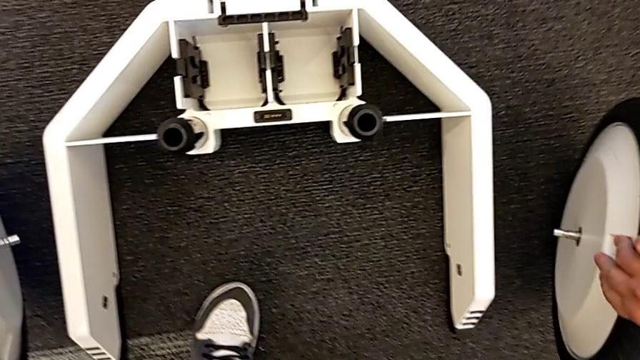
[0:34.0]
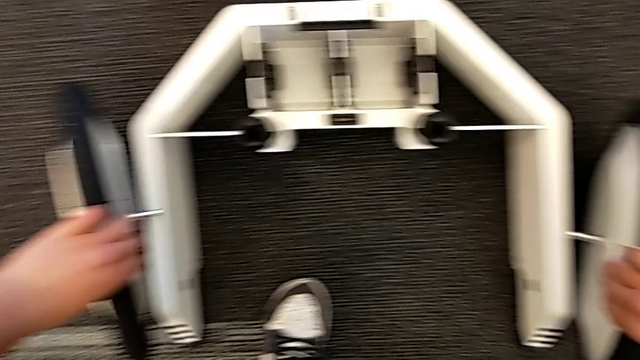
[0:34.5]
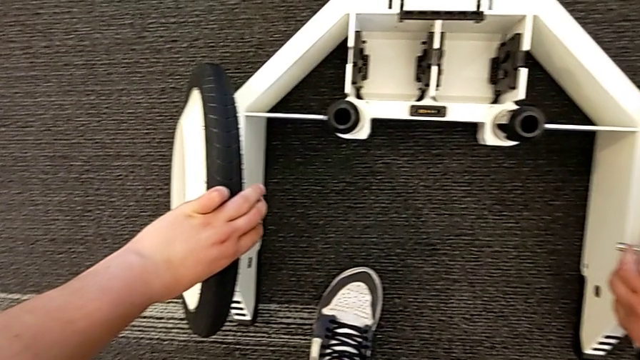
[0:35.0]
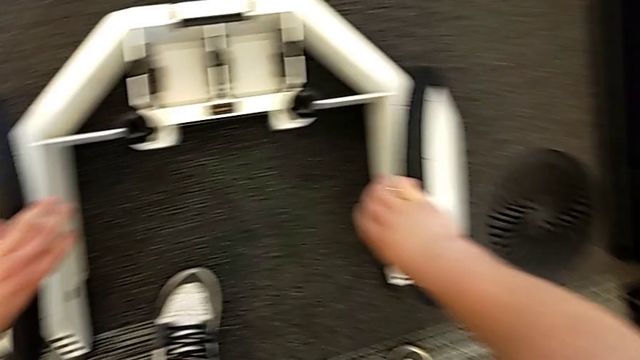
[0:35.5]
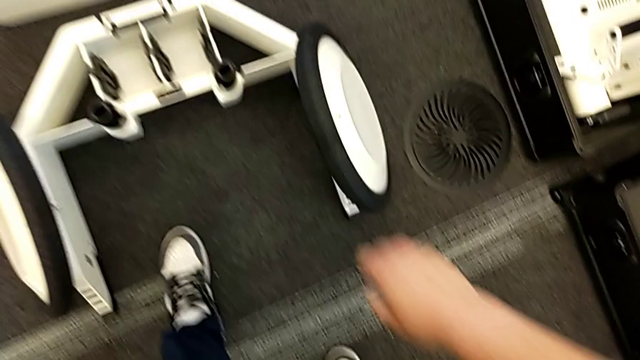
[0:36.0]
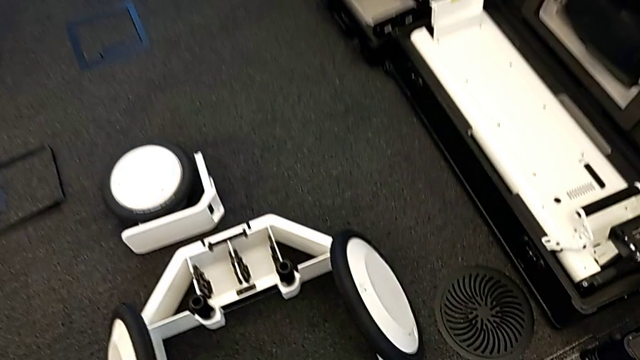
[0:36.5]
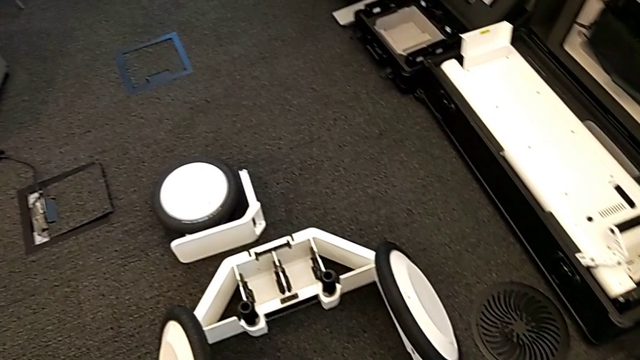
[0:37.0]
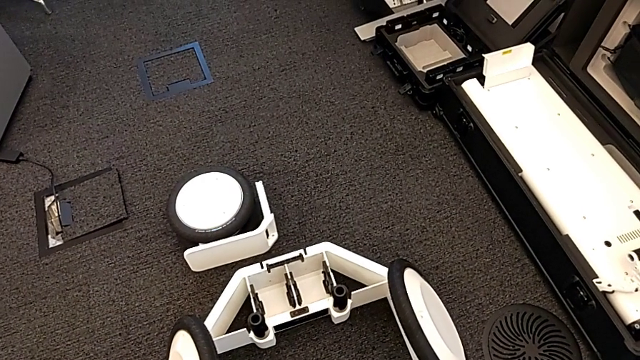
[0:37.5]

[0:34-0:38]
The camera wearer is picking up the base and wheels from the box. They place the wheel.

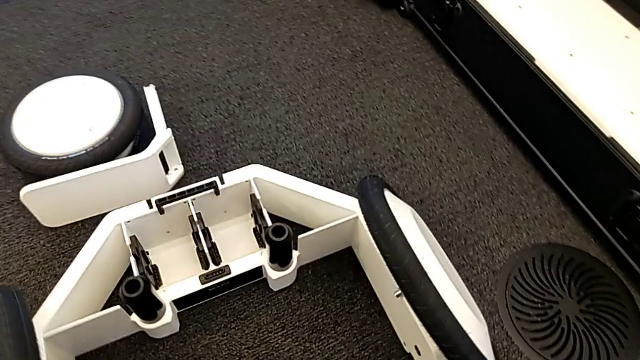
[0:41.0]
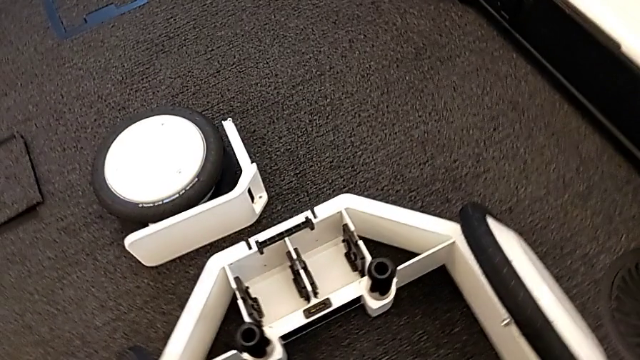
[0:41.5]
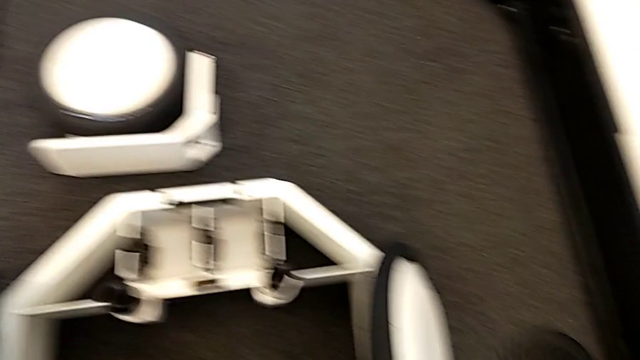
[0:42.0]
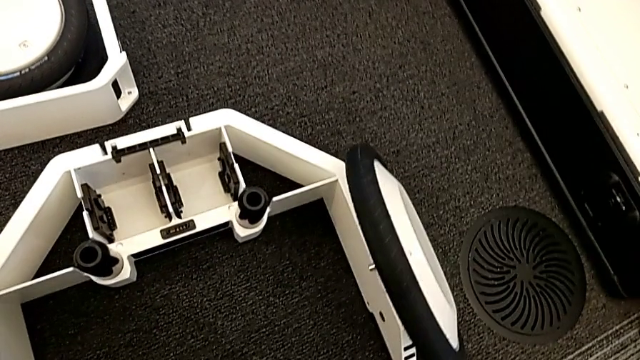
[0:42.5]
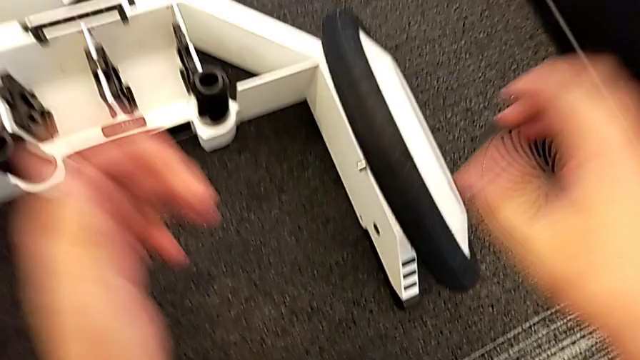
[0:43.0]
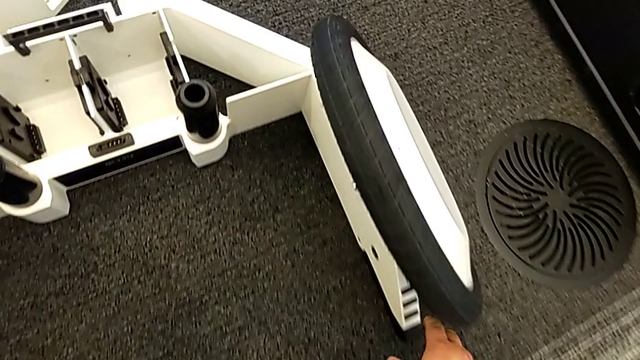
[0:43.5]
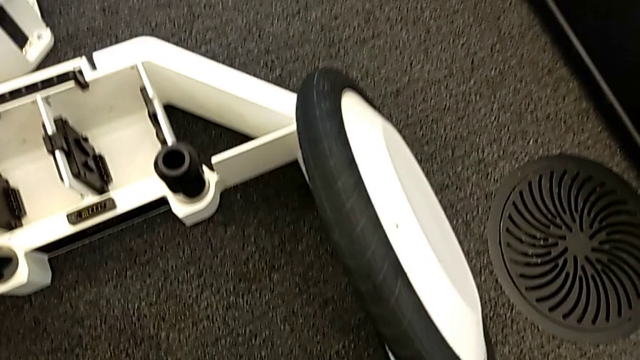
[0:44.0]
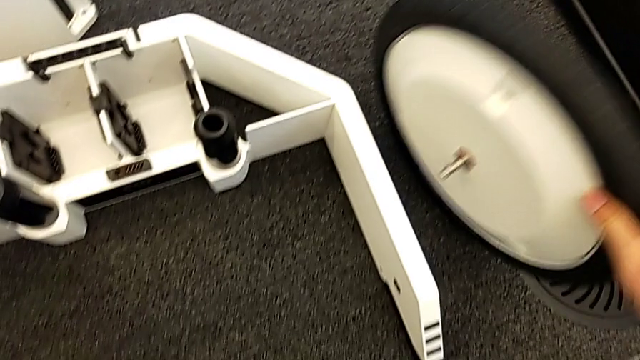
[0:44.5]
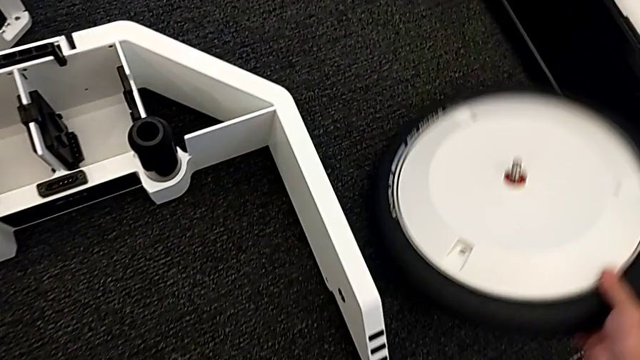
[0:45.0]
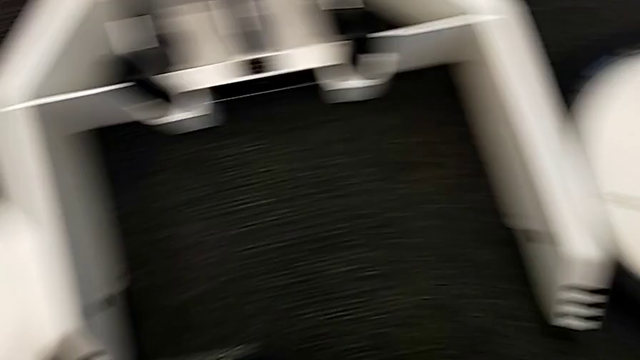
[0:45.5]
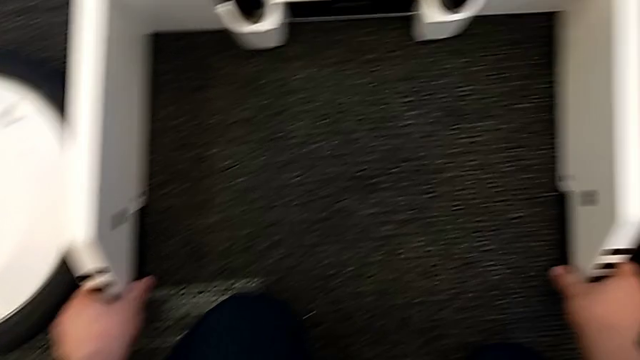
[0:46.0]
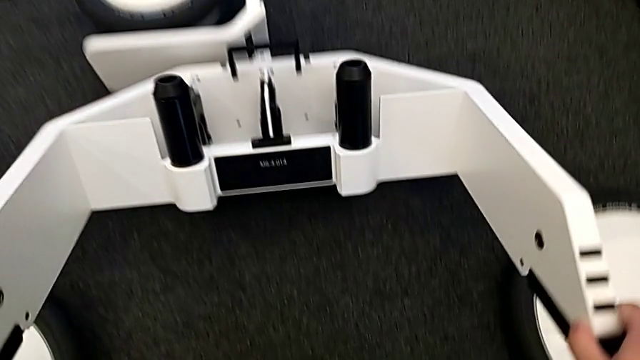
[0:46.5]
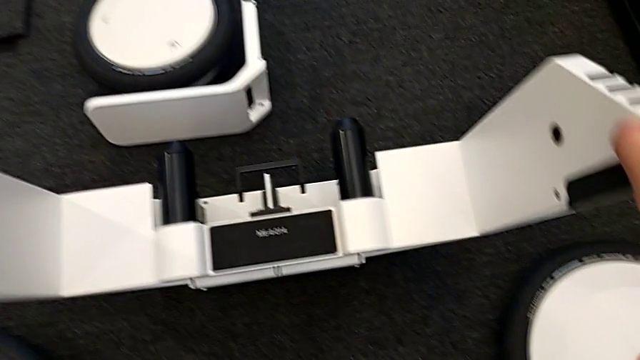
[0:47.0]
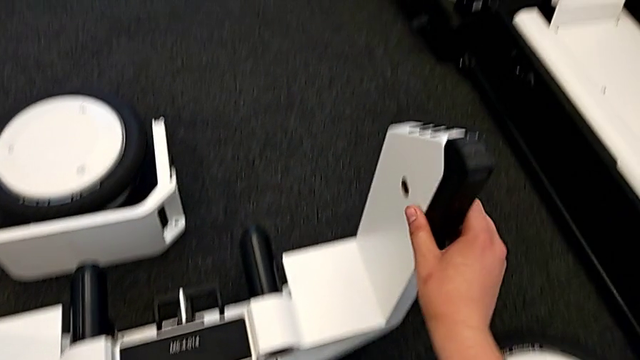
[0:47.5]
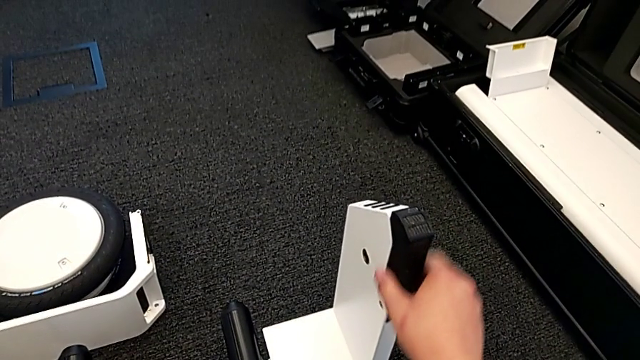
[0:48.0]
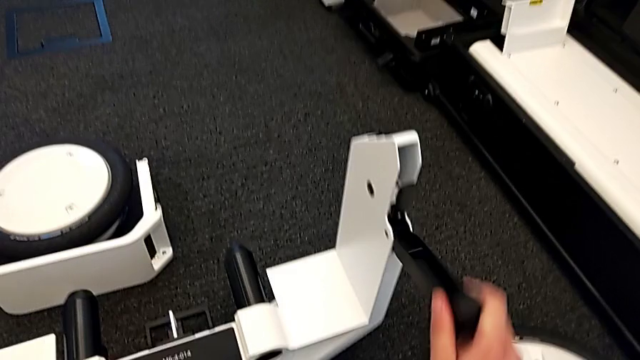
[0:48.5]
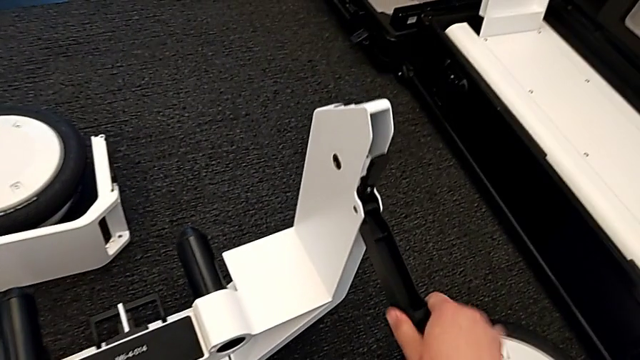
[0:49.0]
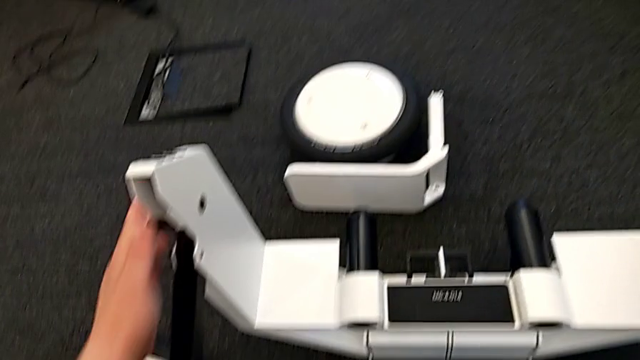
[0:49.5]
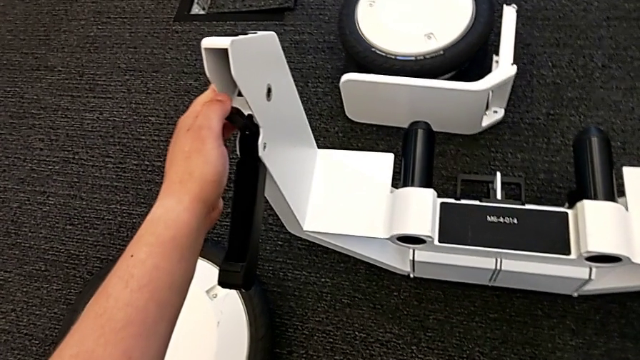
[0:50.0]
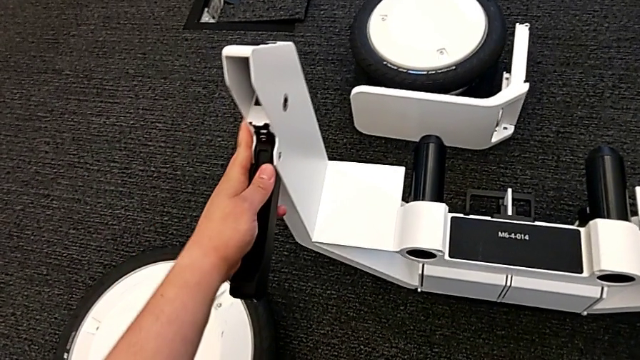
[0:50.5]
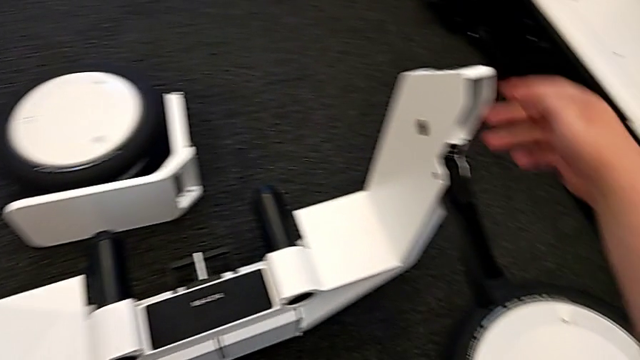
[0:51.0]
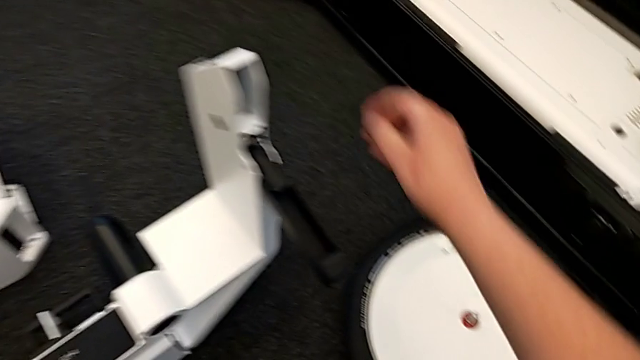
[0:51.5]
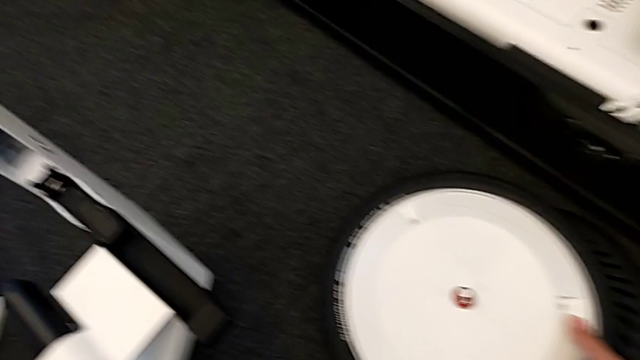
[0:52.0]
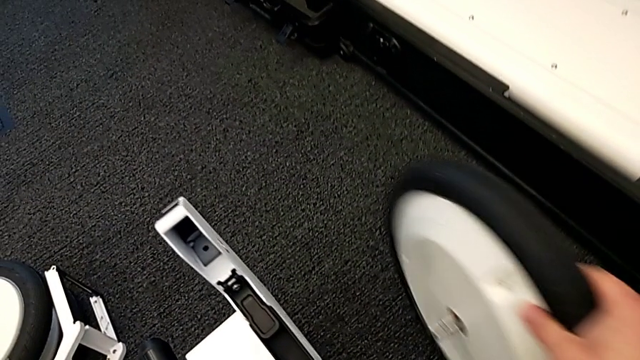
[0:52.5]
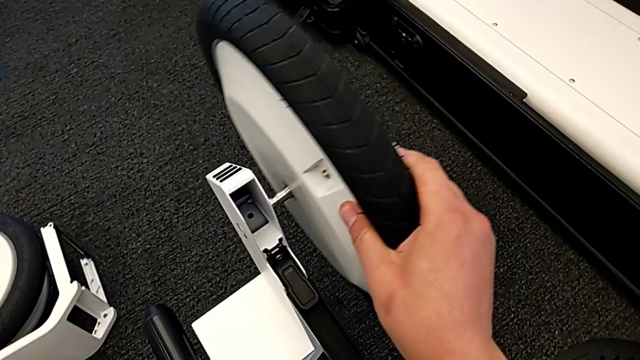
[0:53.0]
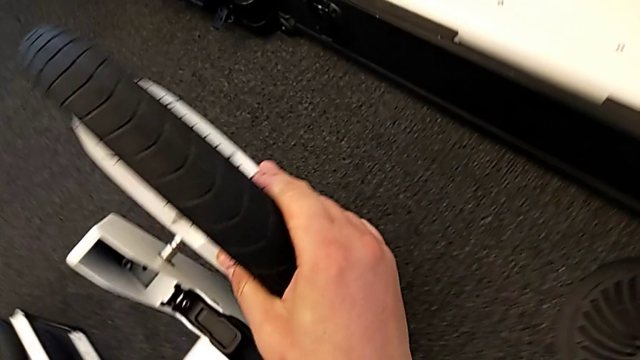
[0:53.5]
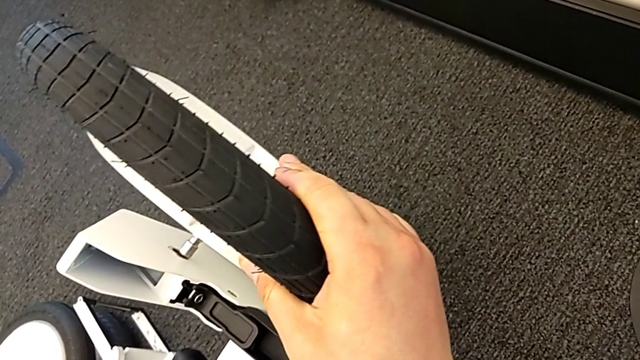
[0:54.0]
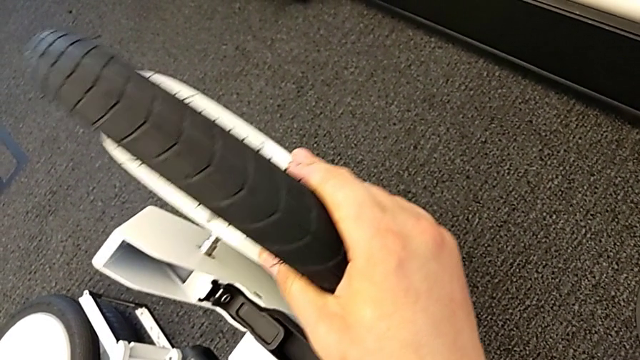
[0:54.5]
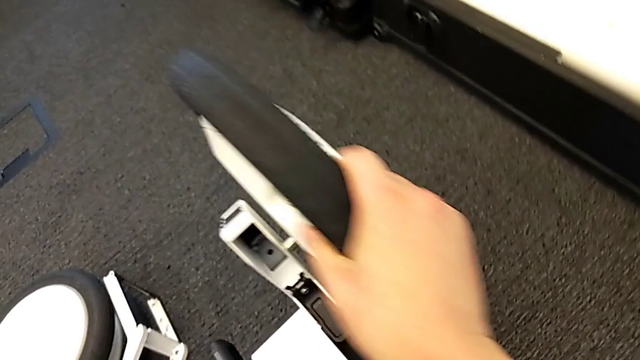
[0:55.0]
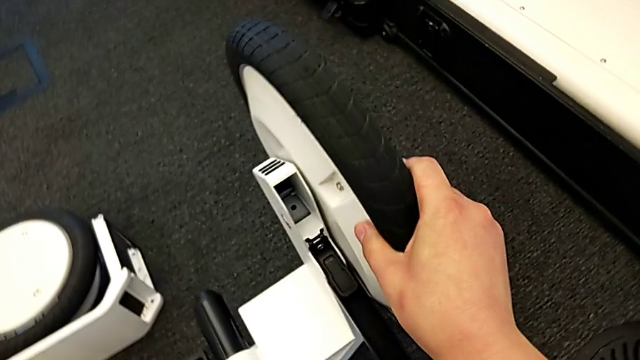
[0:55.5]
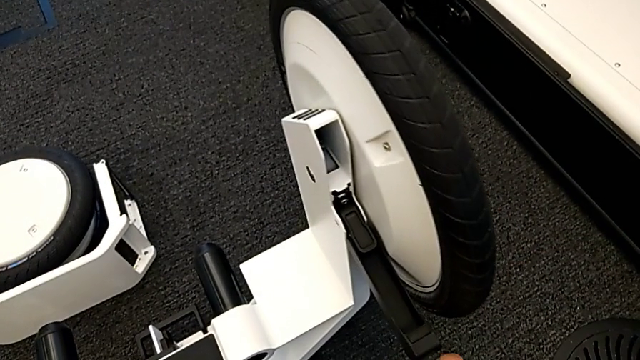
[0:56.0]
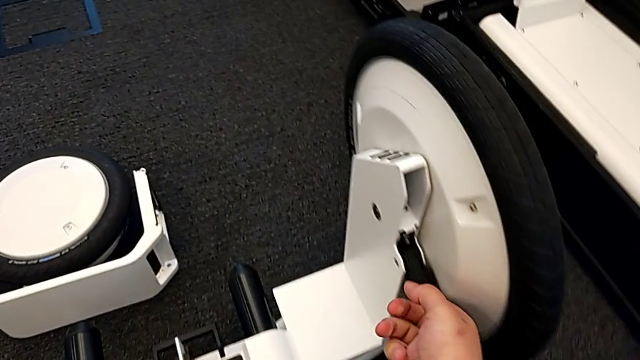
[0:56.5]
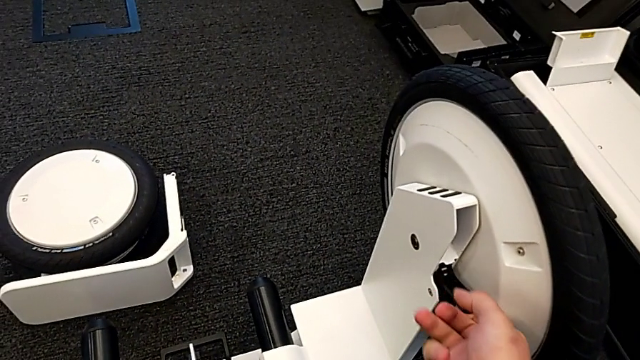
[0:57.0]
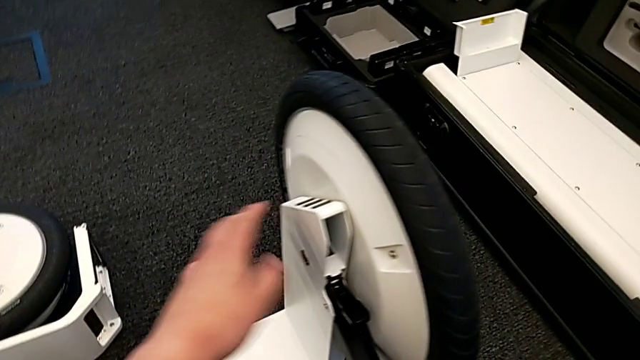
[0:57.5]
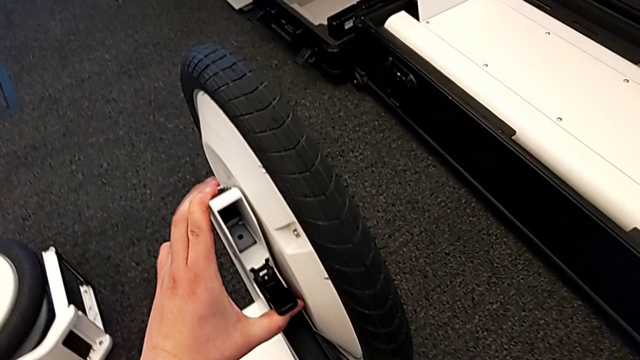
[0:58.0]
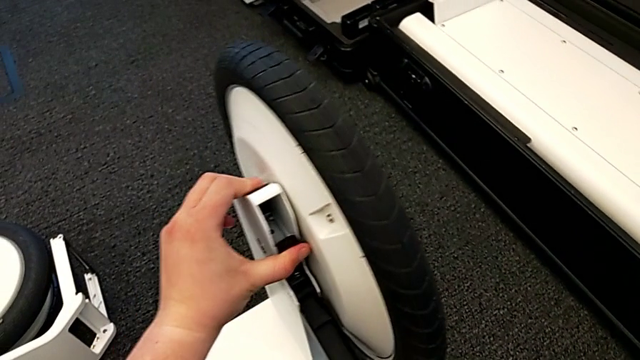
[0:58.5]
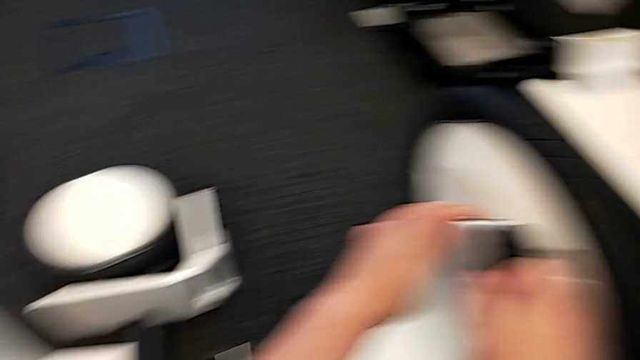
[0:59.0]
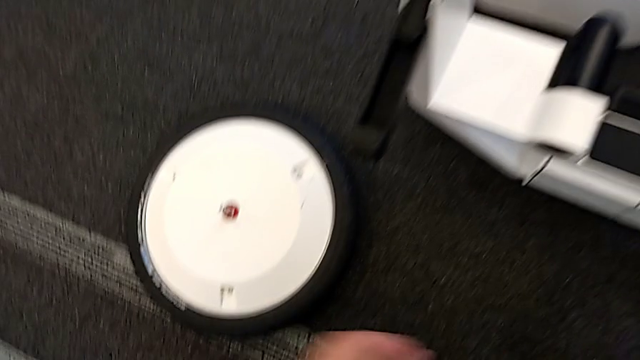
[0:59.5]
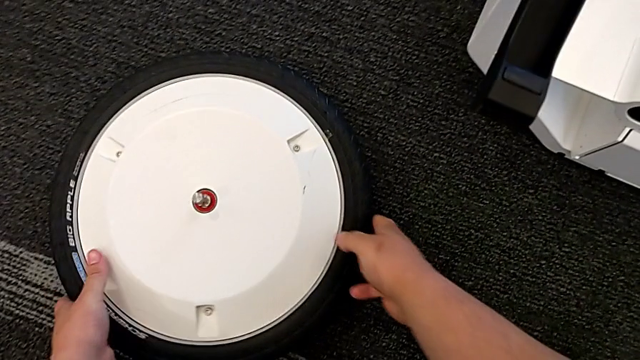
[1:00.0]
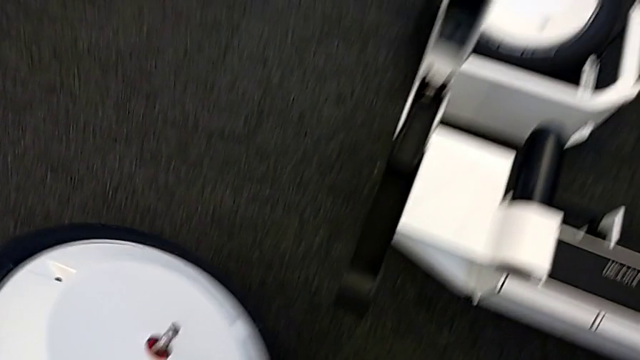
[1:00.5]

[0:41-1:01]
The camera wearer is assembling the wheels on the wheel unit. They grab the right wheel, grab the wheel, lift it, pull the right kickstand lock, pull the kickstand lock, assemble the right wheel and pull the right kickstand lock.
